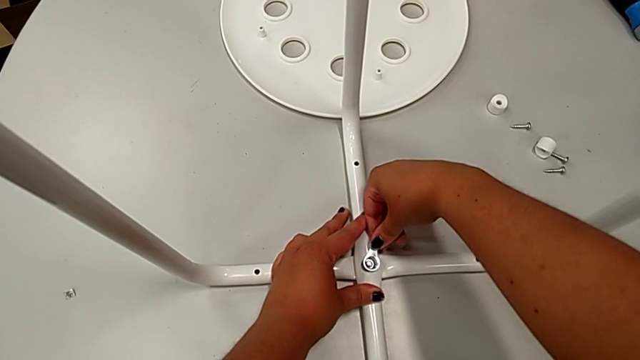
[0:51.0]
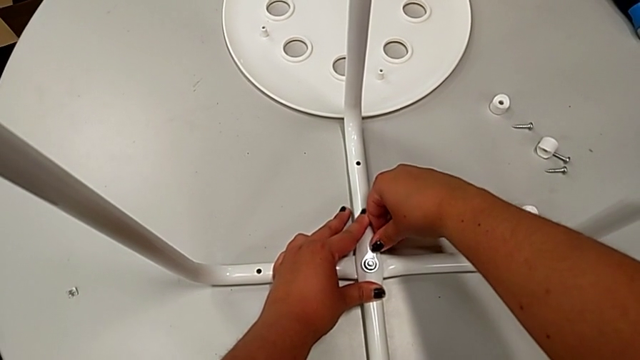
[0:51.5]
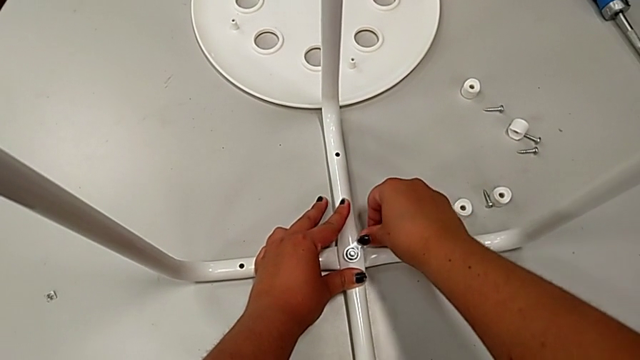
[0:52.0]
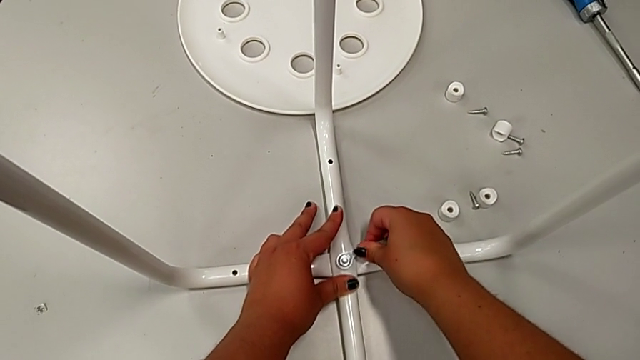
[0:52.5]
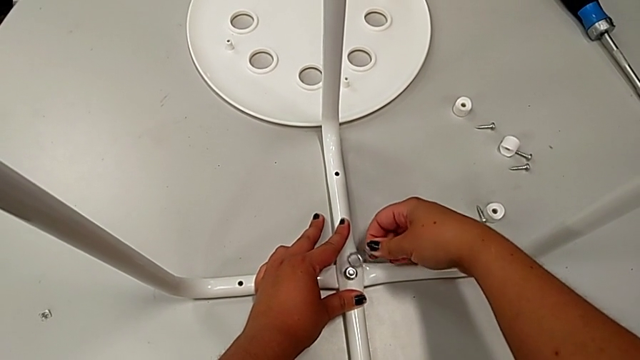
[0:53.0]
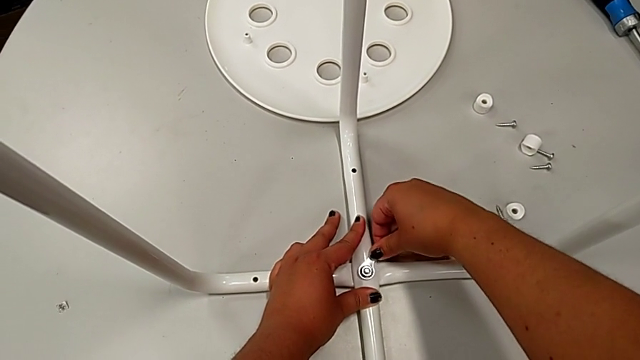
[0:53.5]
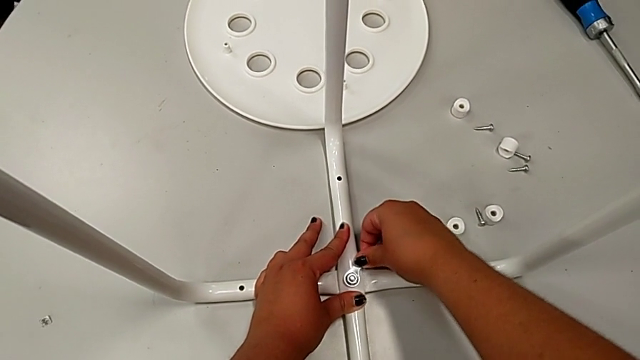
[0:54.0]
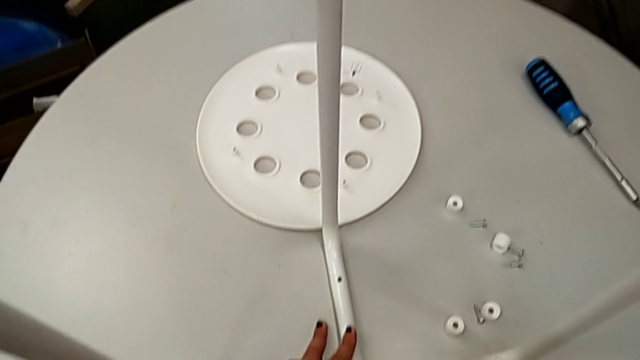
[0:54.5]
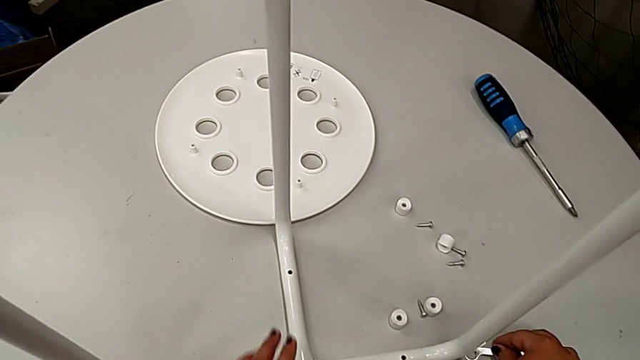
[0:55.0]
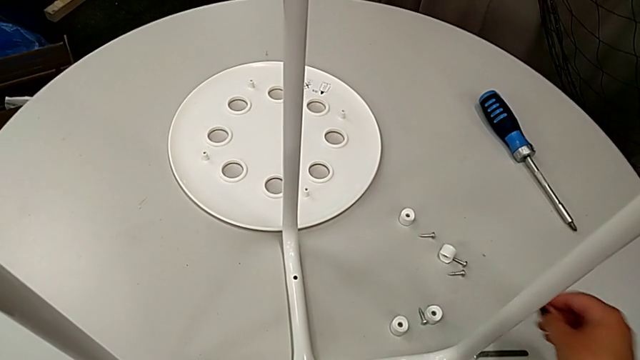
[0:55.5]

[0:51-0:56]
The camera wearer is assembling the table legs. They screw the hex nut, withdraw the hexagonal wrench and place it.

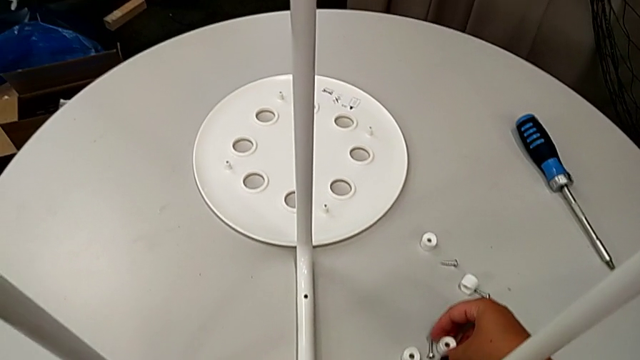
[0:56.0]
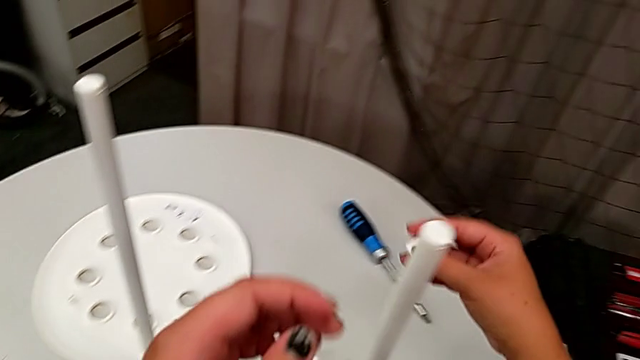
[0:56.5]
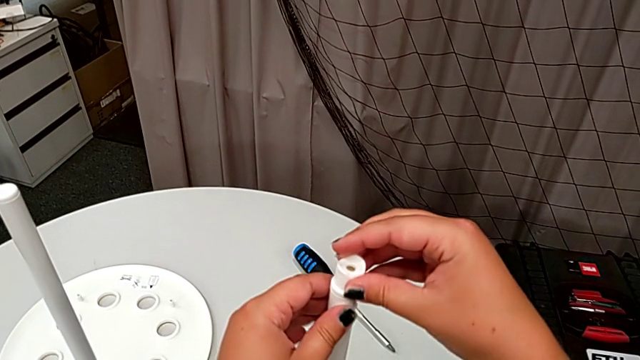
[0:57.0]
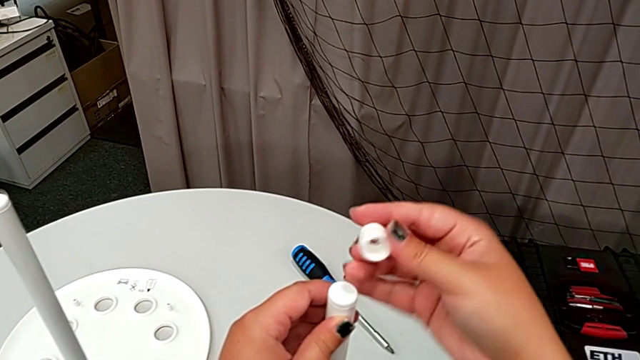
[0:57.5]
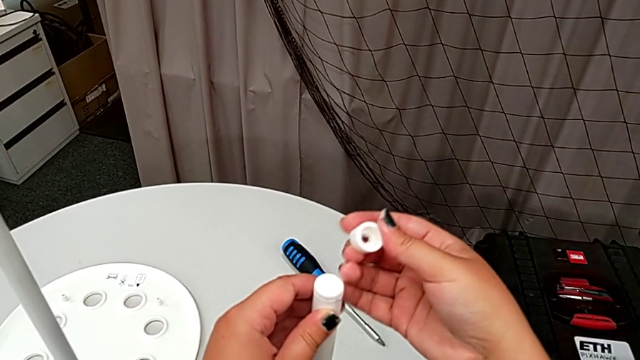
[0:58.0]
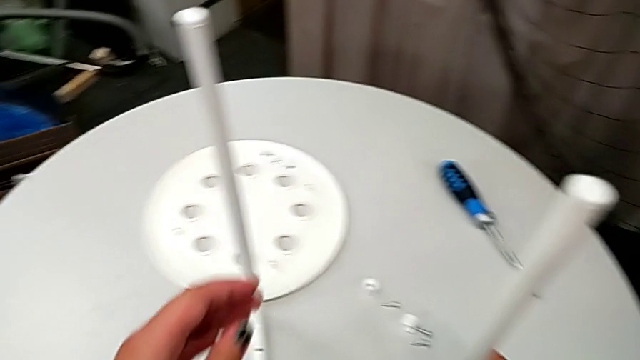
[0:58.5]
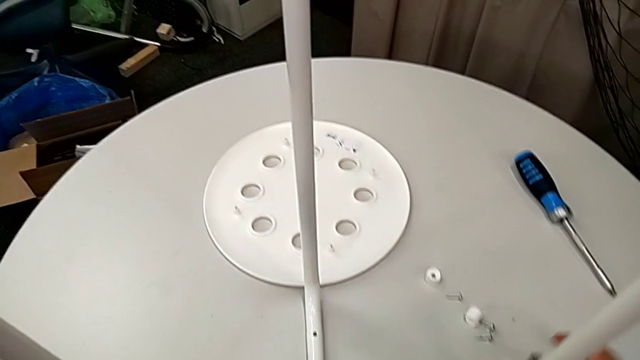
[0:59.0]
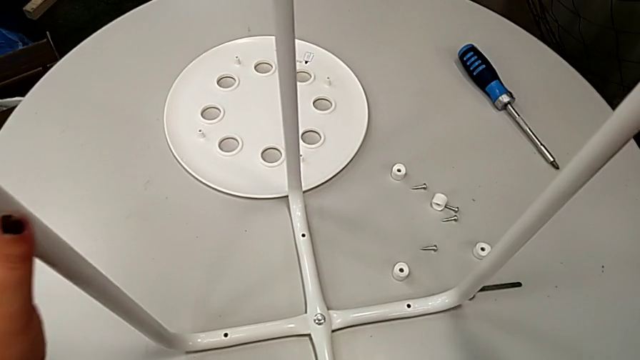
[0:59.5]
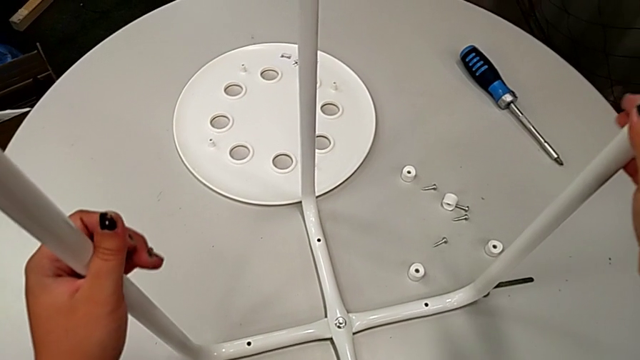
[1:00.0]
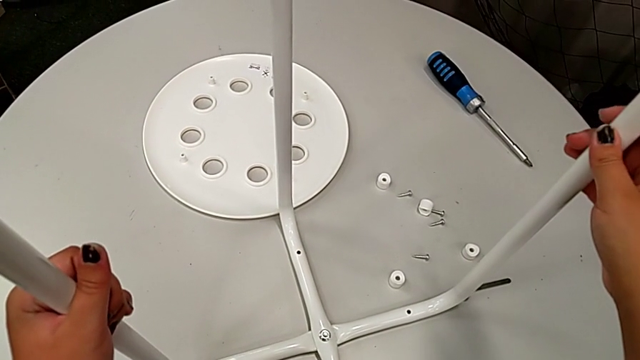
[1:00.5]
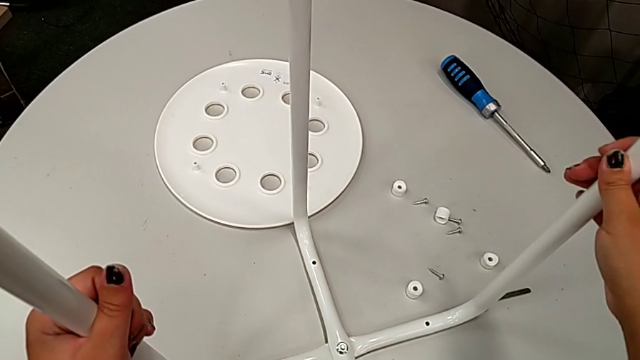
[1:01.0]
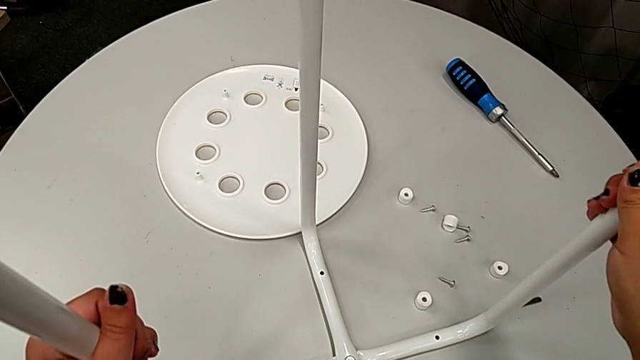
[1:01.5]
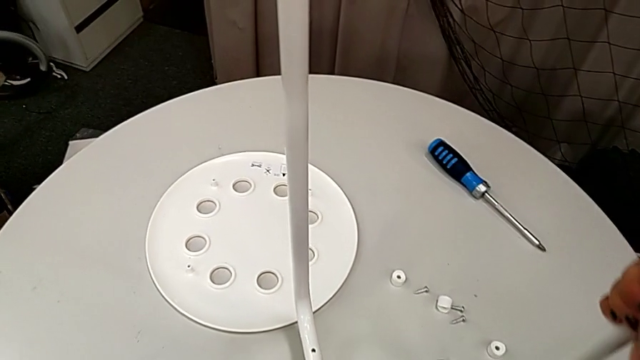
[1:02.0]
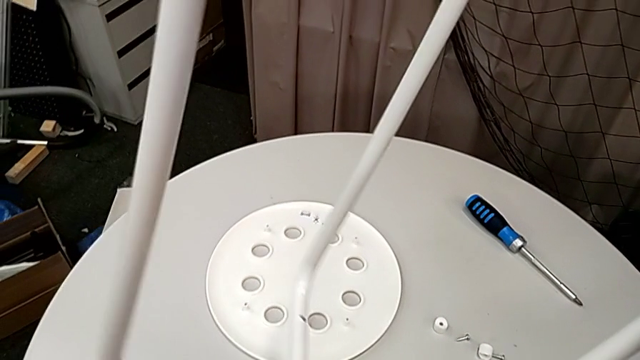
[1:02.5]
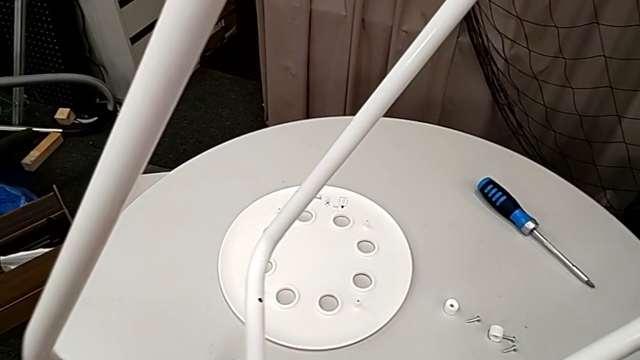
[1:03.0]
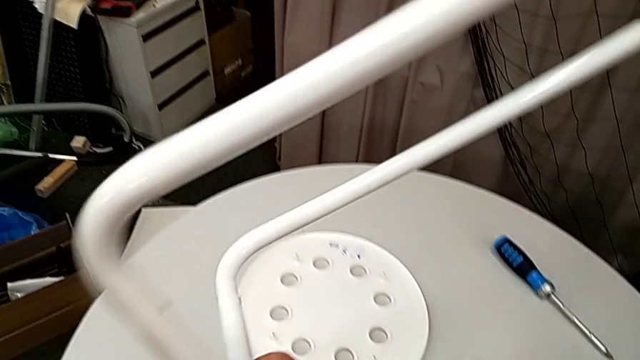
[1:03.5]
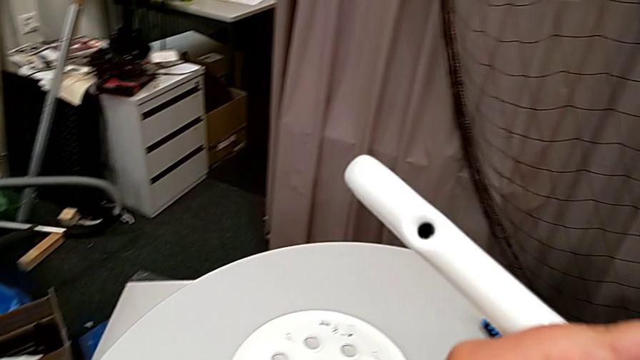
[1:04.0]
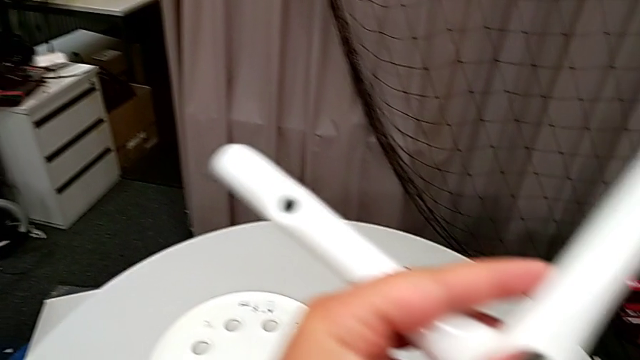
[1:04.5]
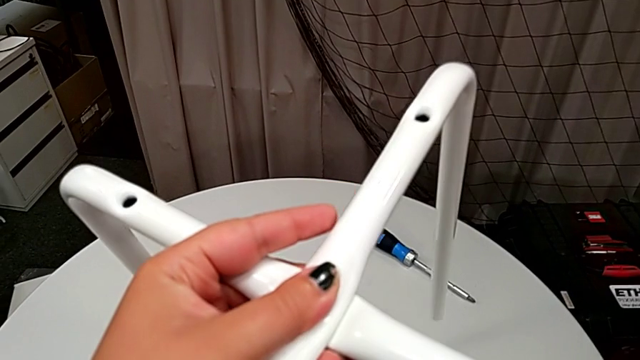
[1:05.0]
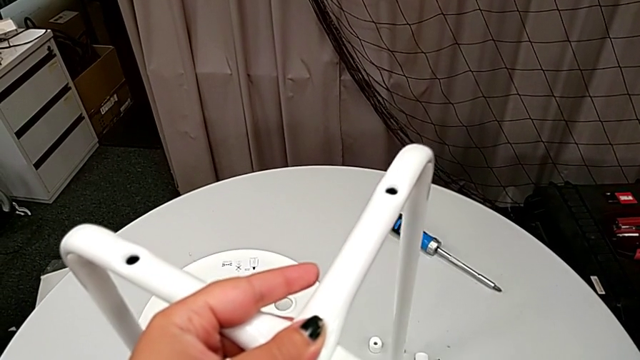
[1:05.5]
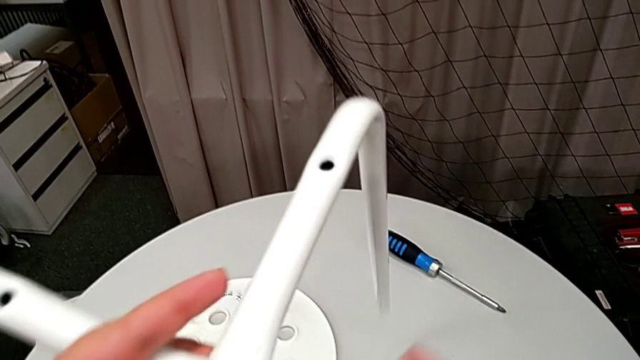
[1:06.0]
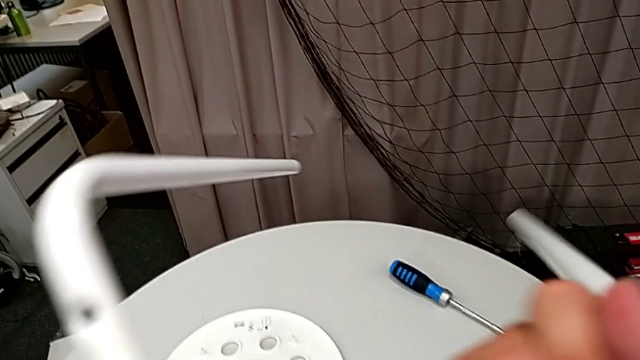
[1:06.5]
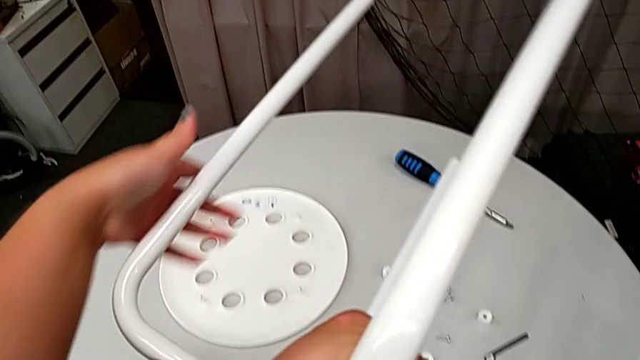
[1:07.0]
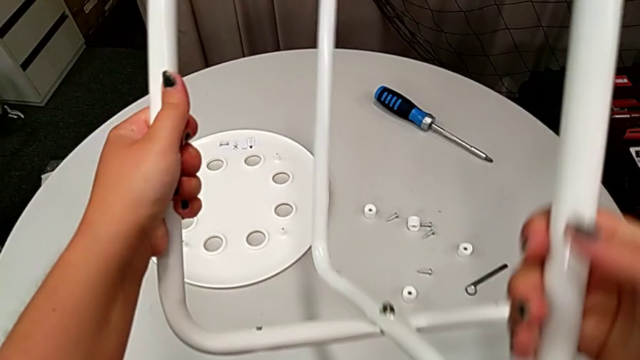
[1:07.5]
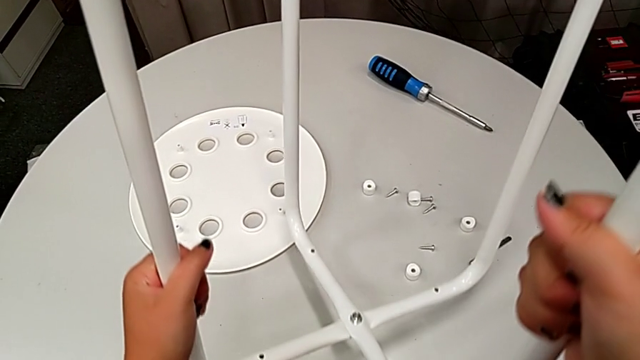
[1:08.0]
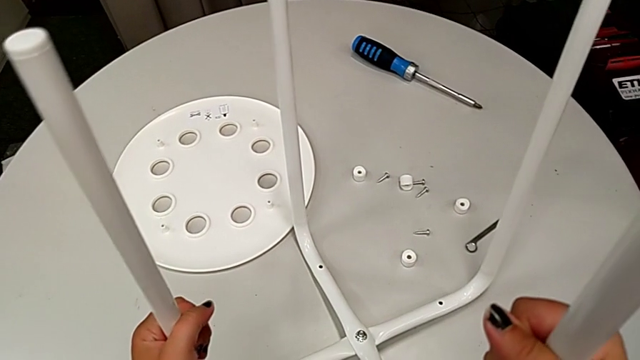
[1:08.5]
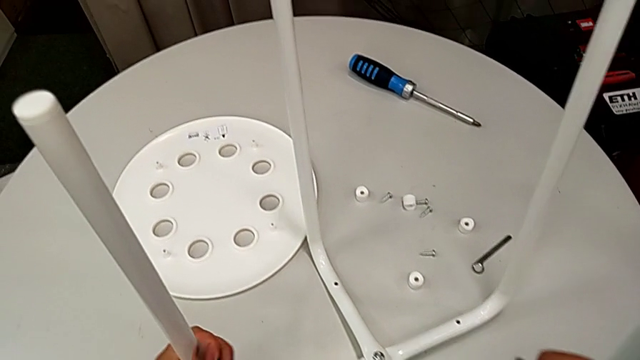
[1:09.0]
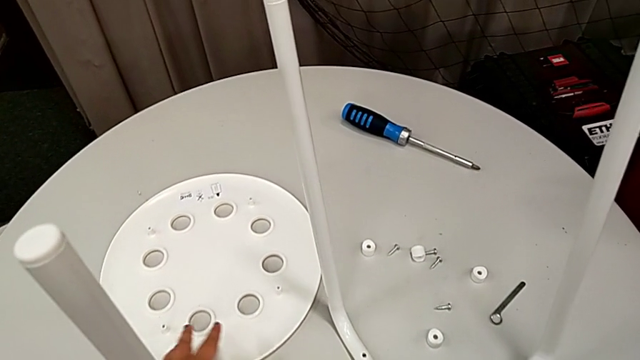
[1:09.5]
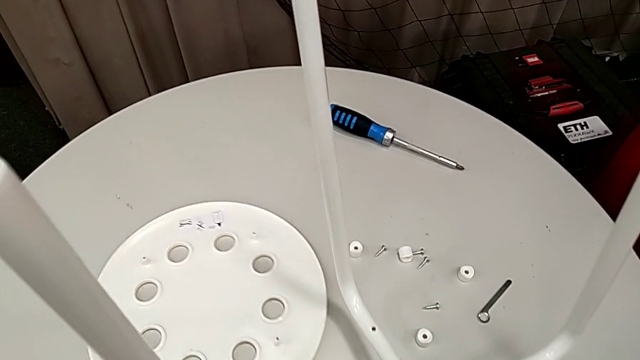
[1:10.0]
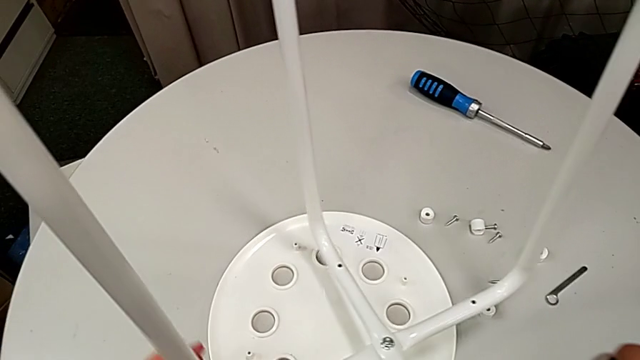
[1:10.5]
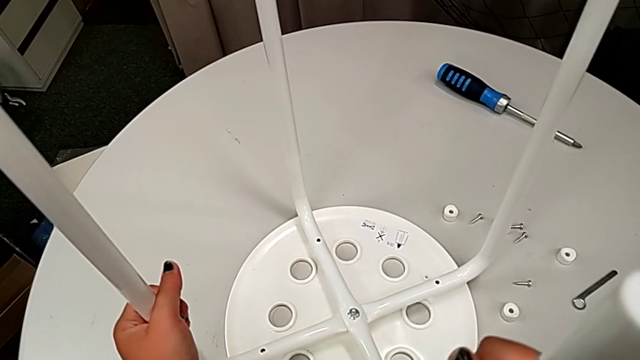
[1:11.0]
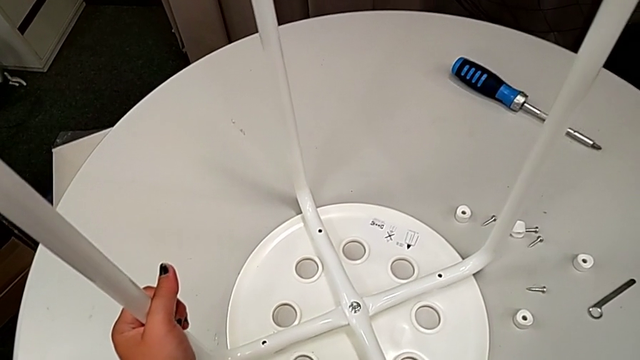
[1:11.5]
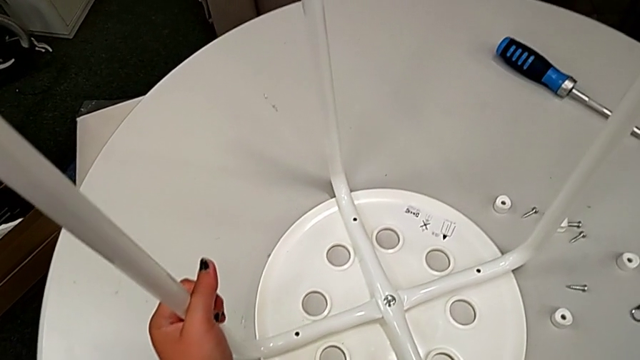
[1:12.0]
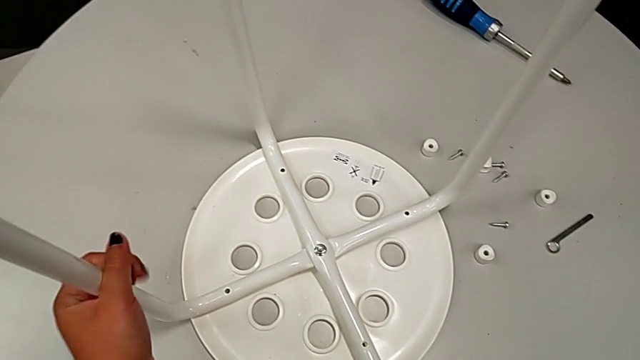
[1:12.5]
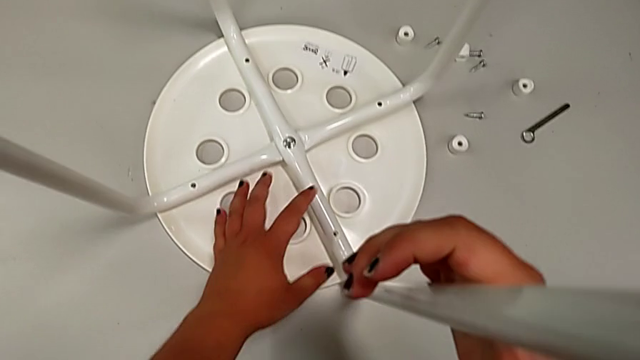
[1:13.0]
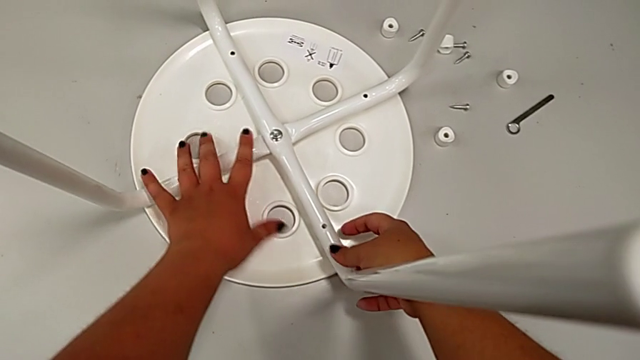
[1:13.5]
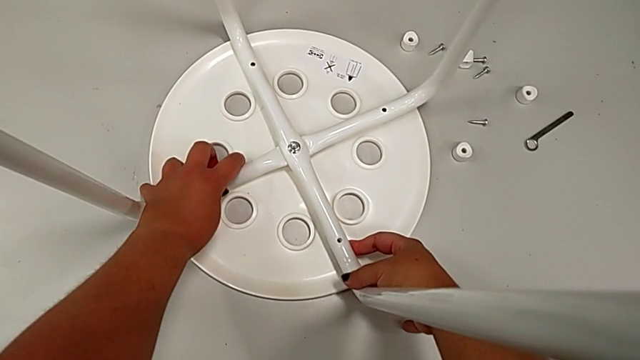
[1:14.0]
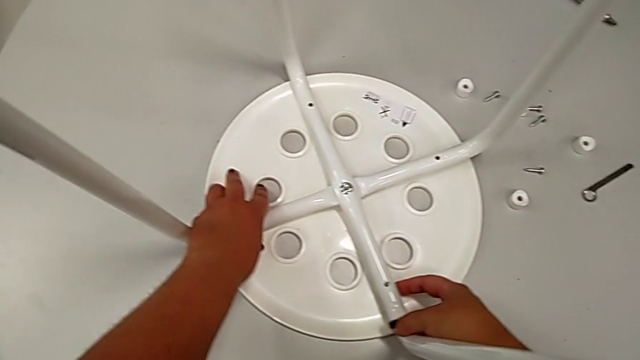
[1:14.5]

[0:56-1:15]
The camera wearer is aligning the legs with the seat. They wrongly grab and align the washer, placing the saddle washer on top of the legs, and place the washer. They hold the leg, wrongly rotate it, rotate it, wrongly place it, slide the seat, align the leg and slide the stool.
